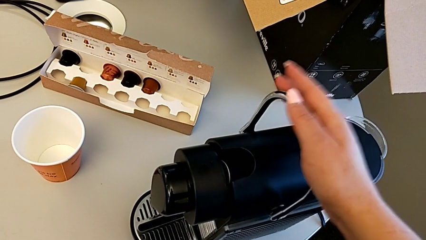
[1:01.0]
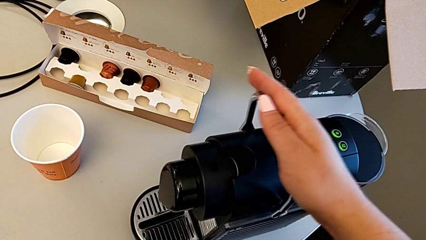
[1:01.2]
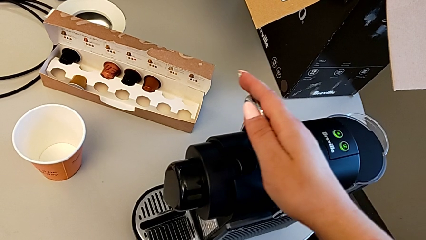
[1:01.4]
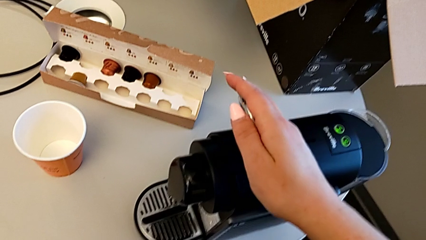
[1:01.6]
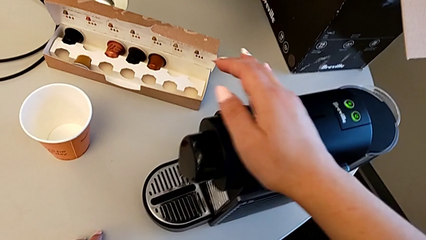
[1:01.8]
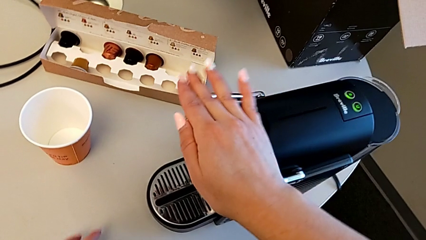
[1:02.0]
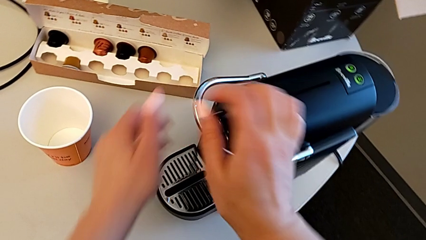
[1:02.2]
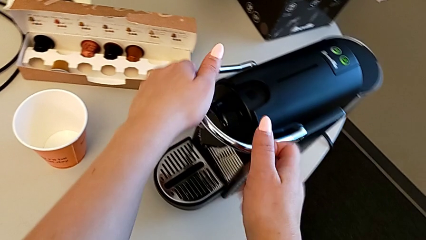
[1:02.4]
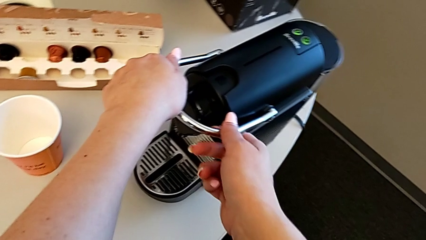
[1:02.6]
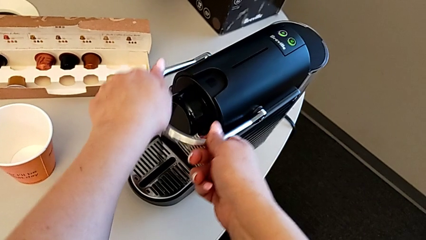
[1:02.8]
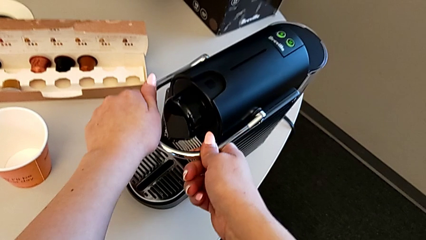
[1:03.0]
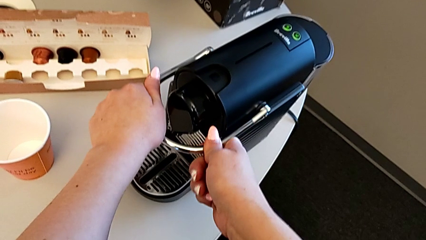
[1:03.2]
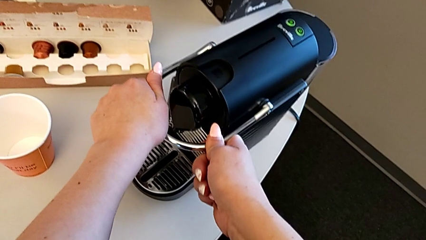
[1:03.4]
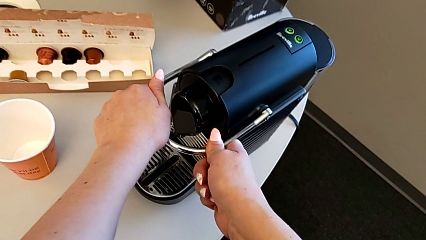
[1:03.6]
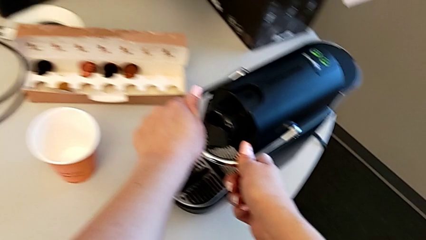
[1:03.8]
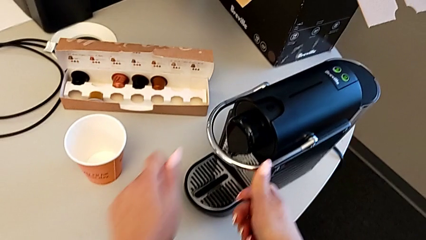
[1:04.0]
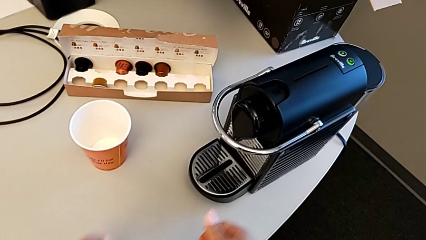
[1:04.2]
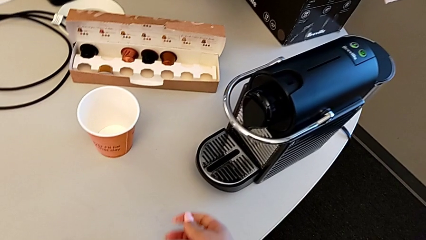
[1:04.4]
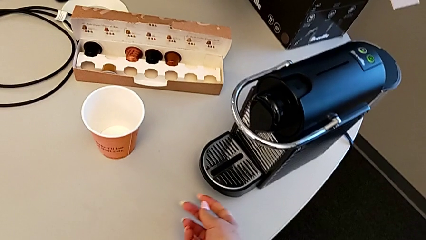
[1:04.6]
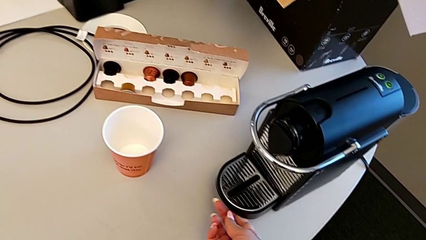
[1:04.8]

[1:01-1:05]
The camera wearer is inserting a capsule into the capsule coffee machine. They push the lever.

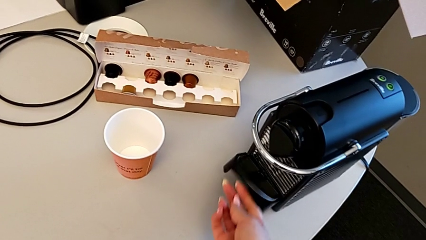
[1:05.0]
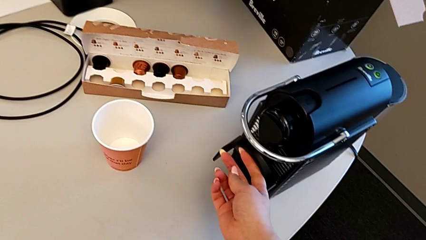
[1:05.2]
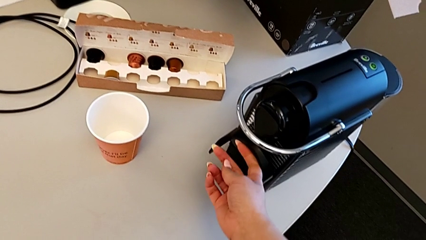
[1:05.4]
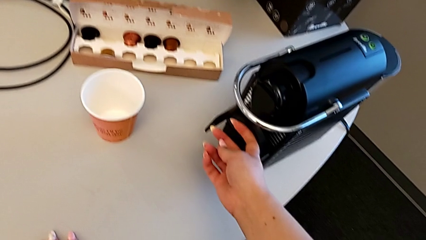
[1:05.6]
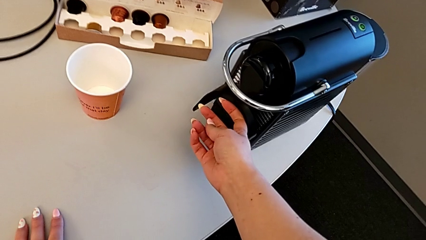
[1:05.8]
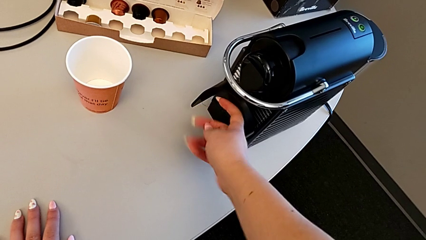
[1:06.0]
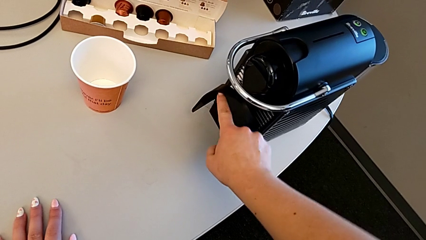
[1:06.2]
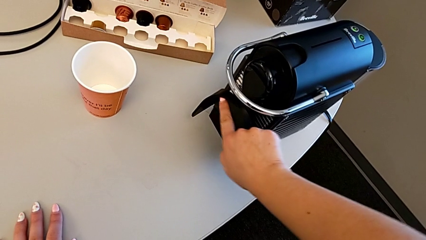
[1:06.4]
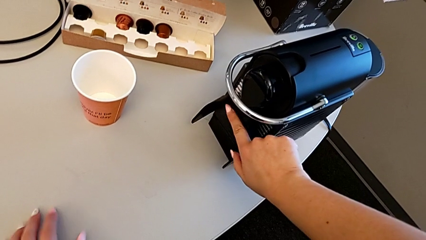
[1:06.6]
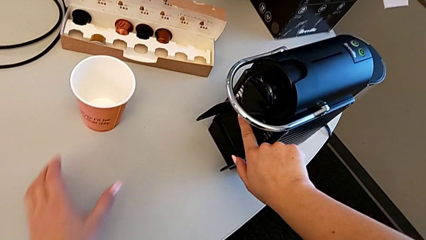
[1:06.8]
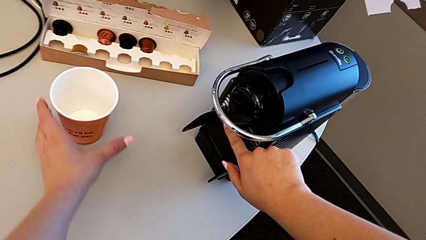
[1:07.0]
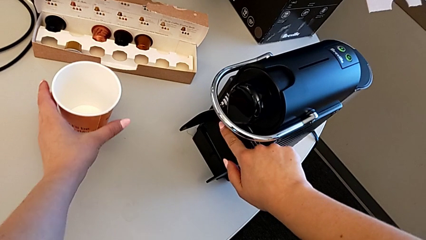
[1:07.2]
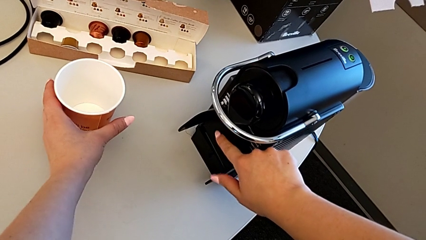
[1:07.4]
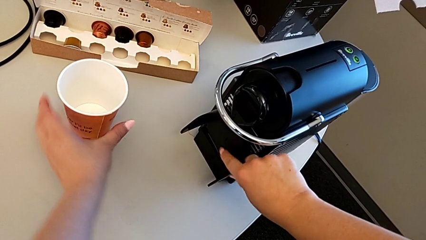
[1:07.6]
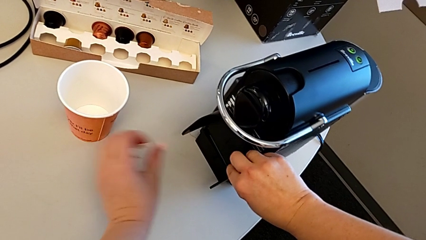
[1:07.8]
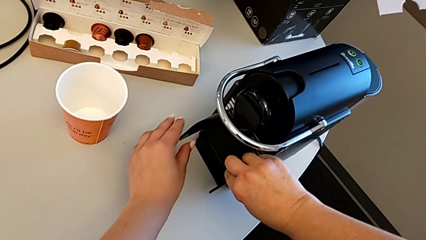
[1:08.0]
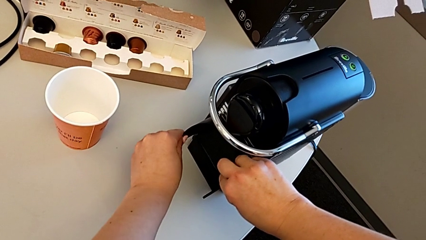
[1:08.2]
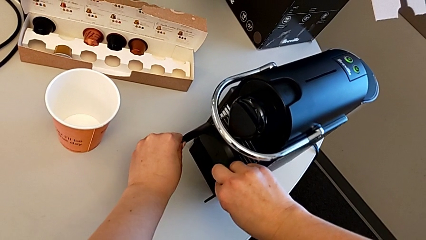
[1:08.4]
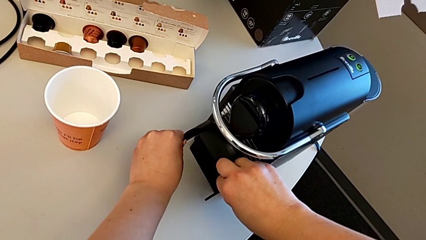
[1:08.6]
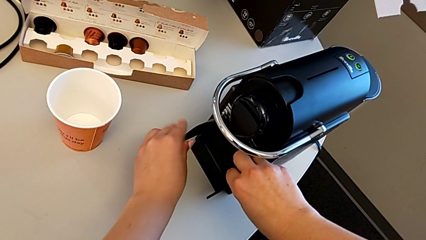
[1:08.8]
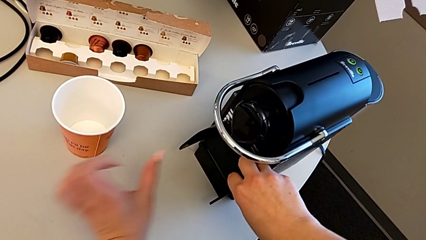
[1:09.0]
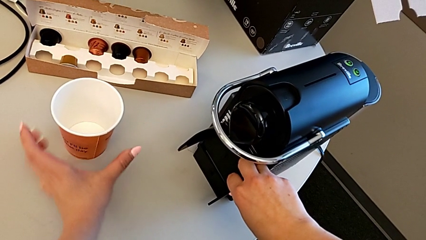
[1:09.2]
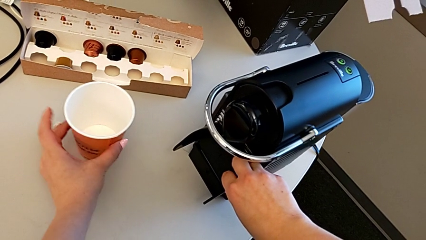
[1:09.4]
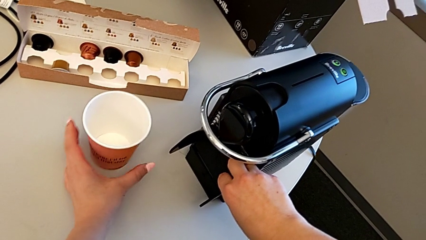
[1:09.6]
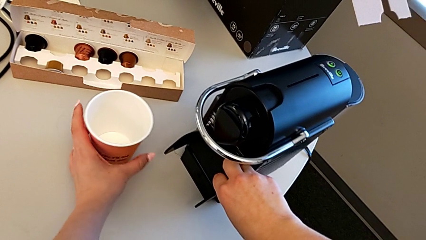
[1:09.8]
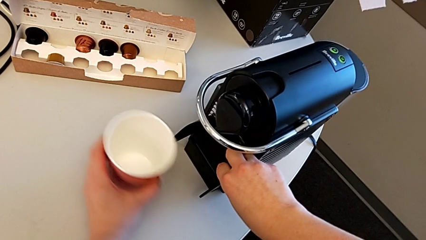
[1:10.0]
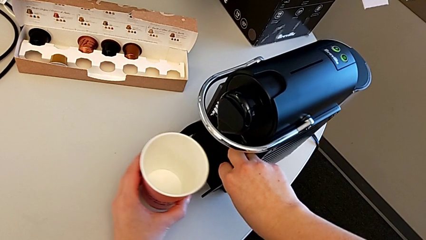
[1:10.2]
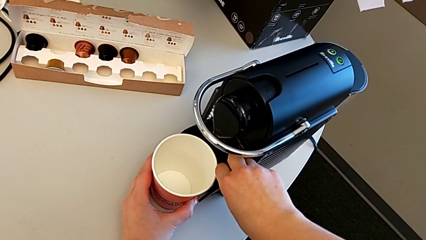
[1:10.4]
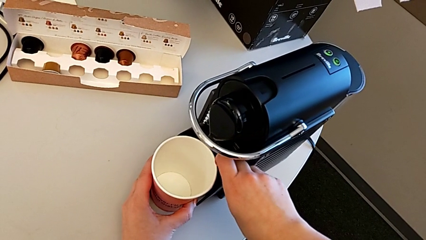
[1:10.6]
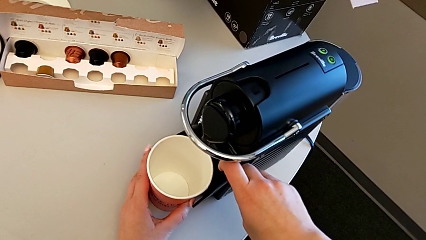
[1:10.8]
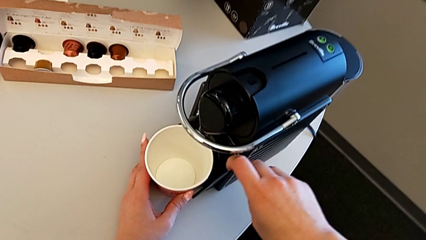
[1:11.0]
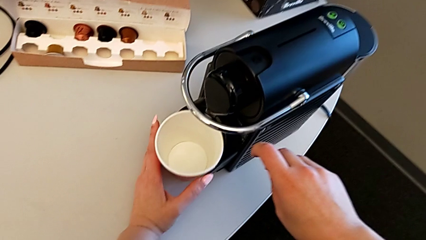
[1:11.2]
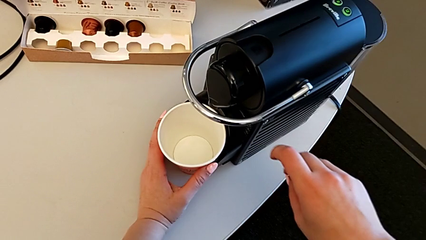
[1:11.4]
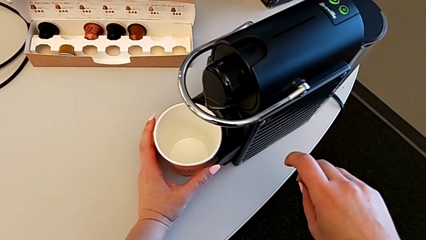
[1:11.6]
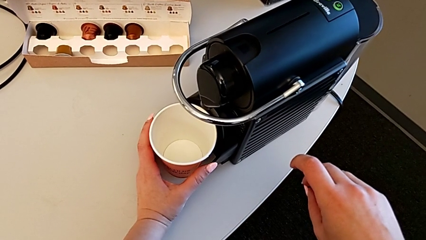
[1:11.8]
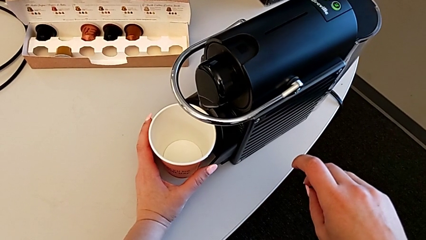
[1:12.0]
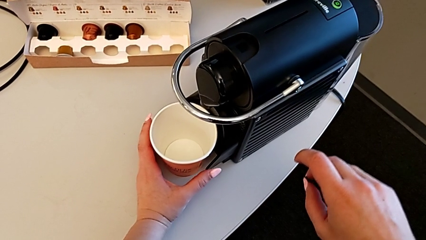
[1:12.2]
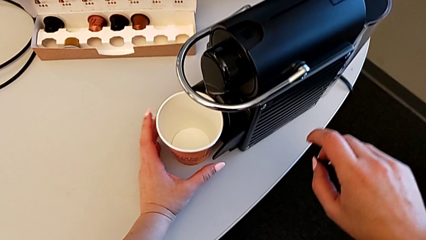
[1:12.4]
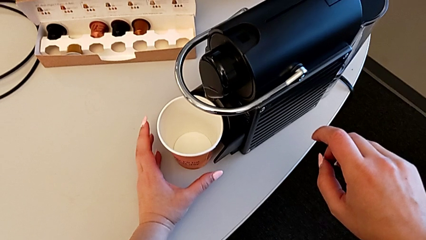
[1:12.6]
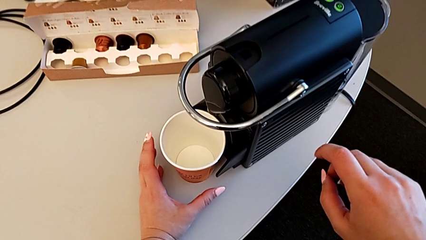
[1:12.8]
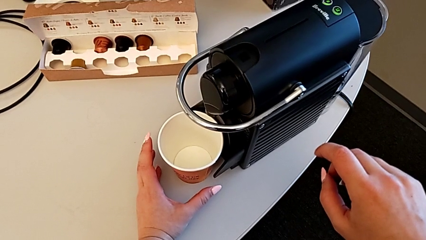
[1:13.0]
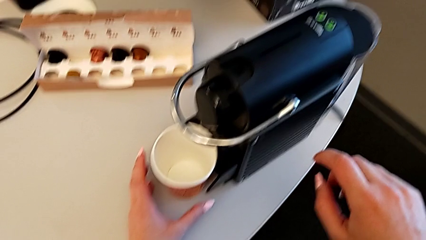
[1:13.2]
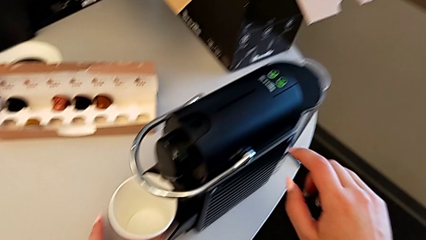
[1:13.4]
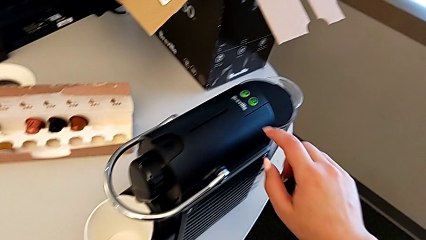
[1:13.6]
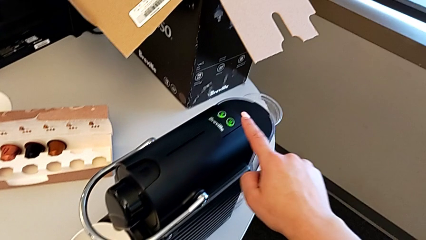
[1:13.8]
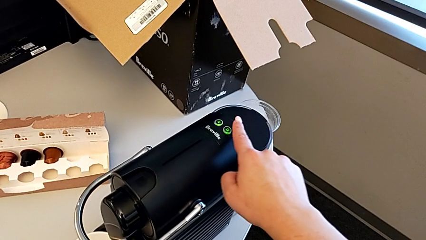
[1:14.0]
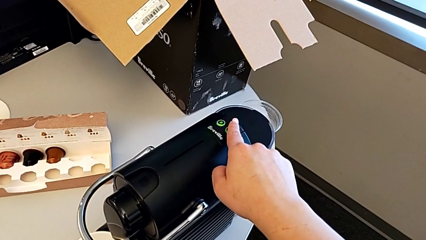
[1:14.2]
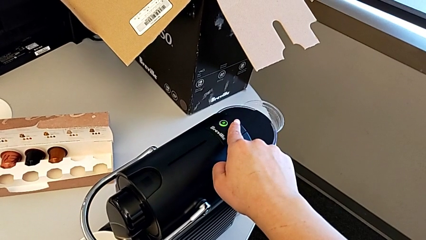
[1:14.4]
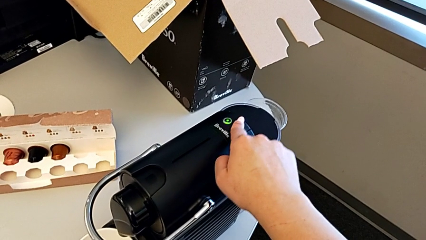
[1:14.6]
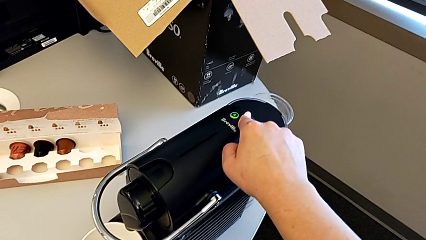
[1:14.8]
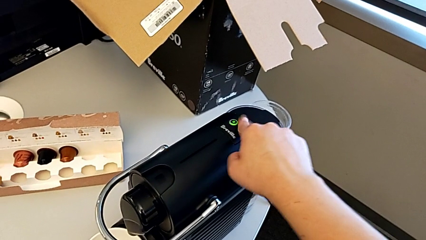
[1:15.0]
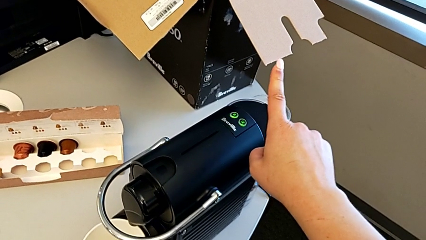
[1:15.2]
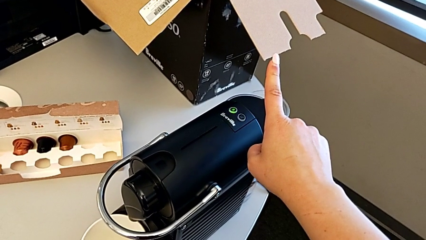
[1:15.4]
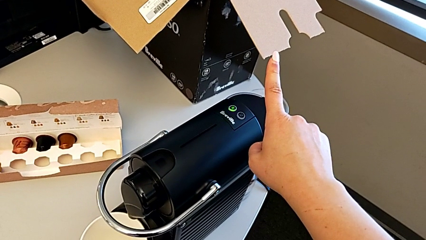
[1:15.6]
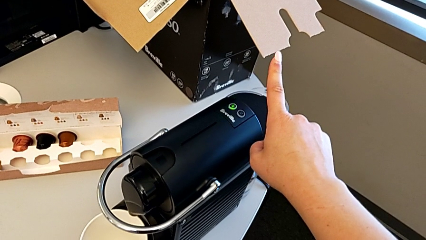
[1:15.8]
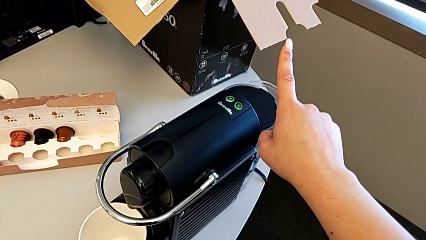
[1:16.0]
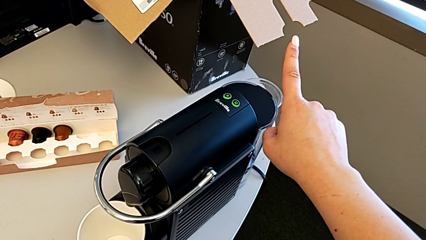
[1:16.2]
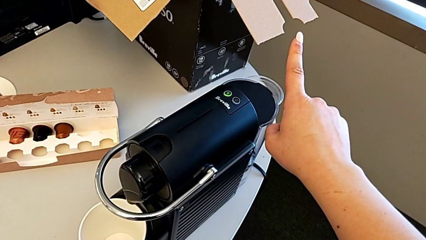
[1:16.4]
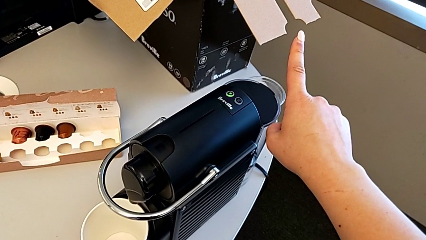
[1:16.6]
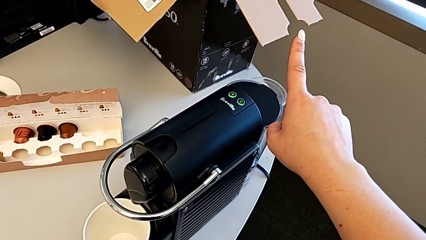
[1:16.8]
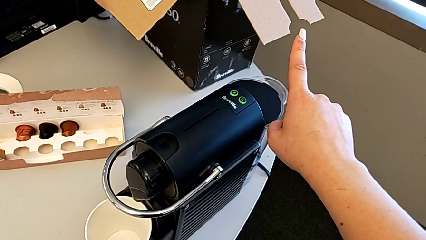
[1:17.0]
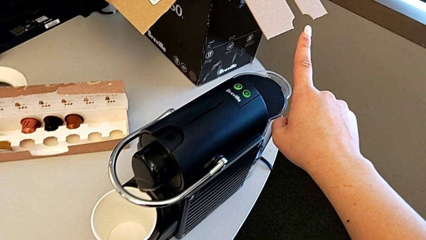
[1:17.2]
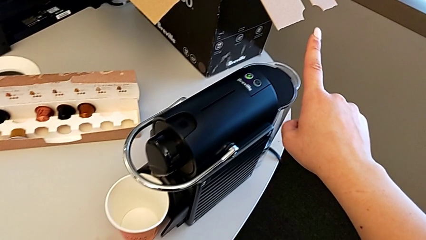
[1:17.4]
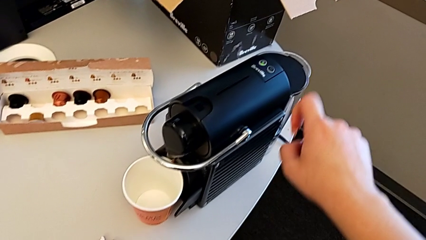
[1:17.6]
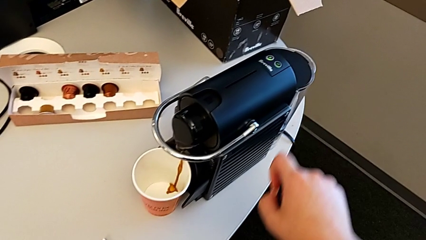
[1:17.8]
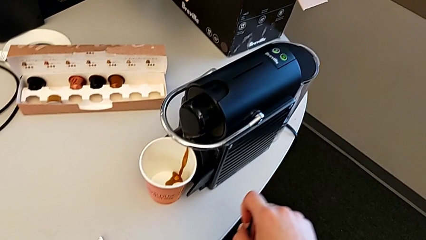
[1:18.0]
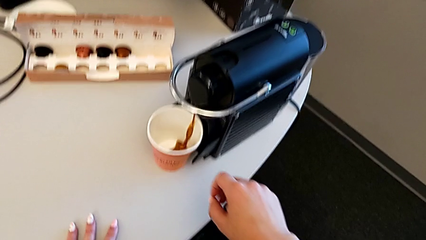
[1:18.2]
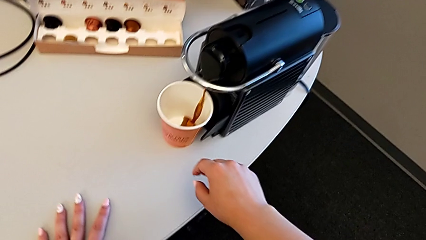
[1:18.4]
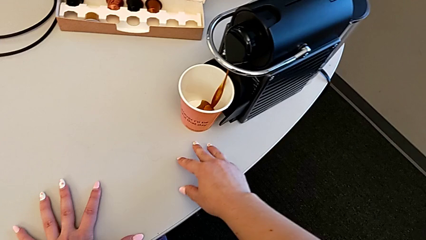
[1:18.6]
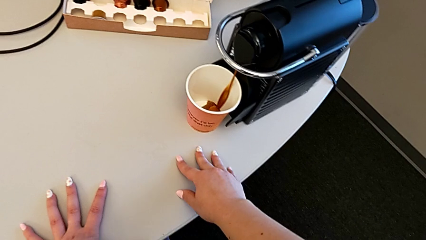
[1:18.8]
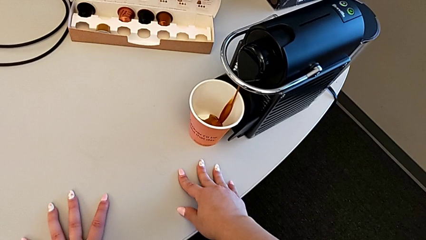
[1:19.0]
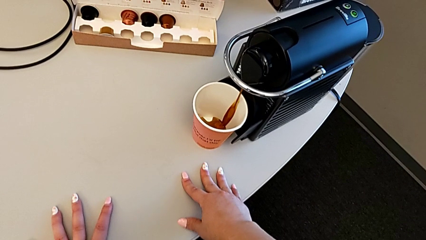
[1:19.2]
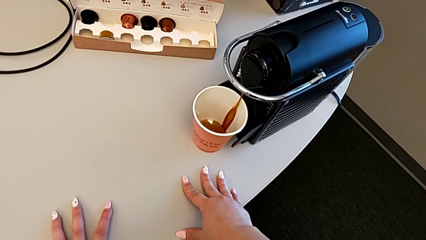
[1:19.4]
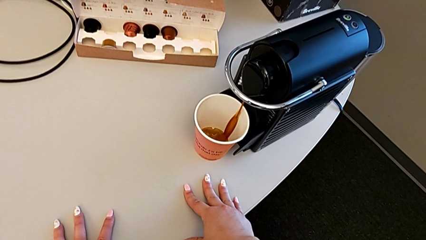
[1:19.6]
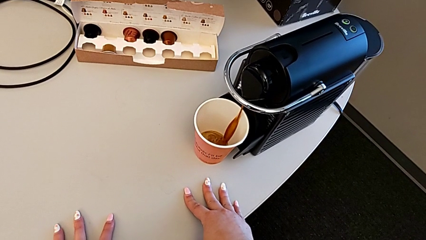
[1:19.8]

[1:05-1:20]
The camera wearer is brewing a cup of coffee. They lift the drip tray, align it, grab the cup and place it.
